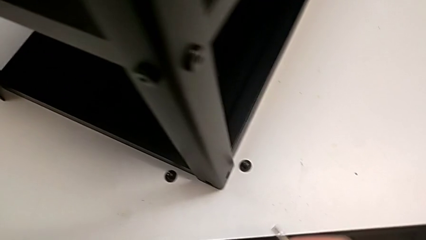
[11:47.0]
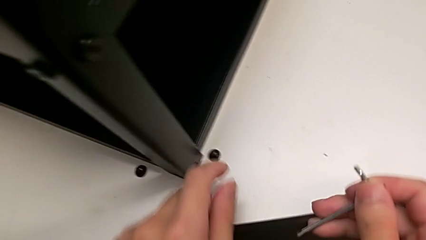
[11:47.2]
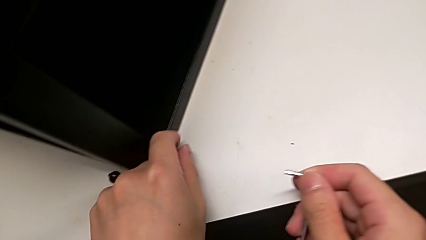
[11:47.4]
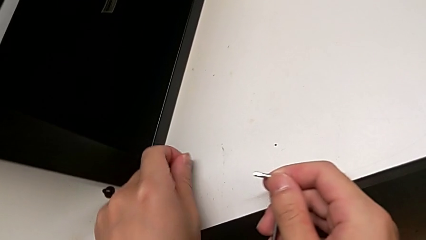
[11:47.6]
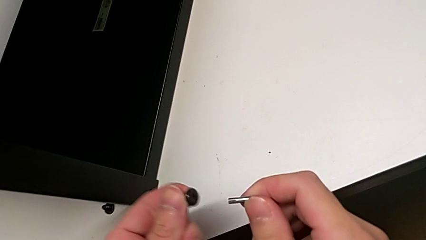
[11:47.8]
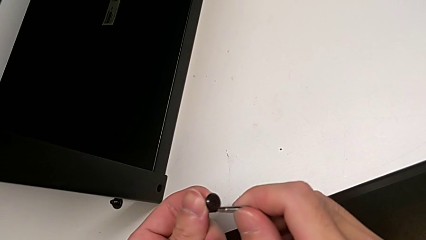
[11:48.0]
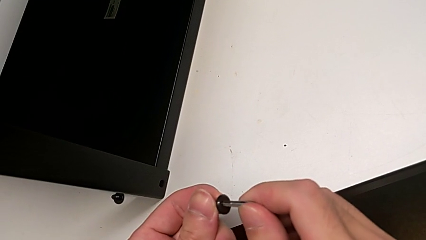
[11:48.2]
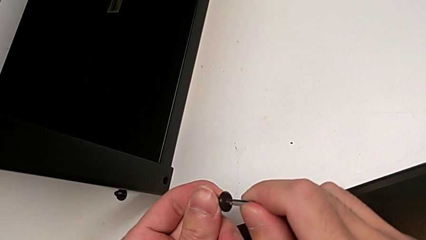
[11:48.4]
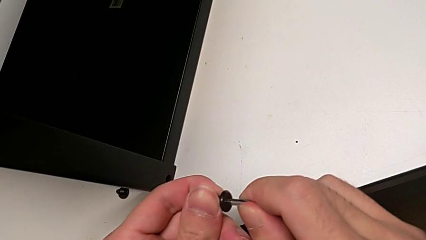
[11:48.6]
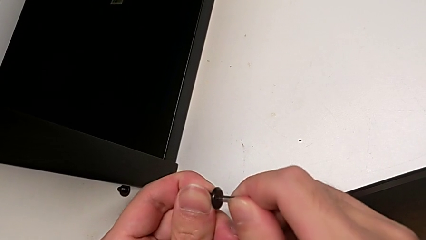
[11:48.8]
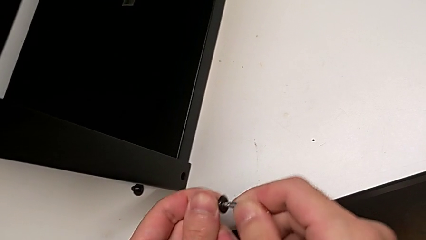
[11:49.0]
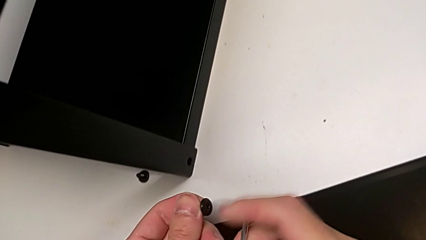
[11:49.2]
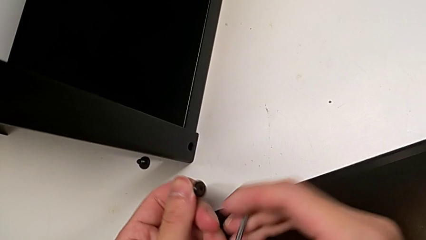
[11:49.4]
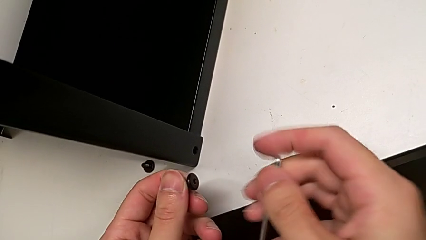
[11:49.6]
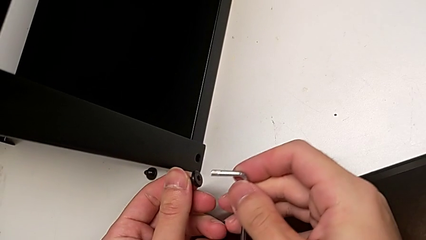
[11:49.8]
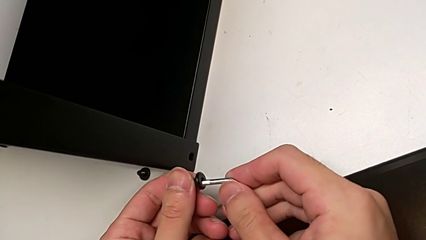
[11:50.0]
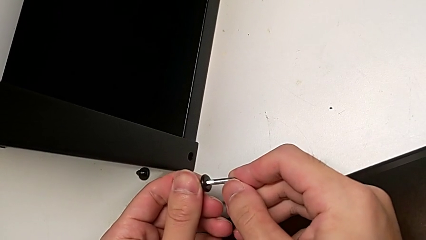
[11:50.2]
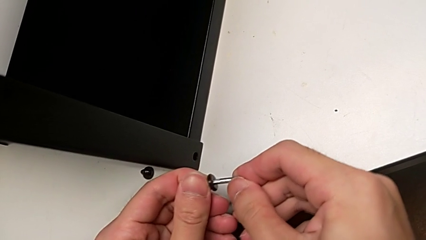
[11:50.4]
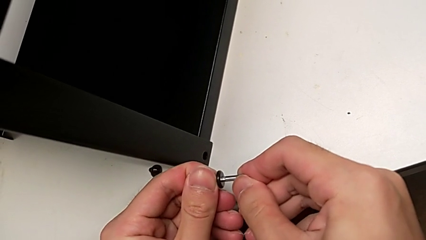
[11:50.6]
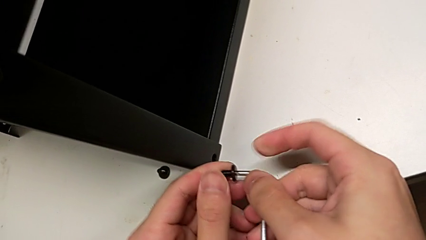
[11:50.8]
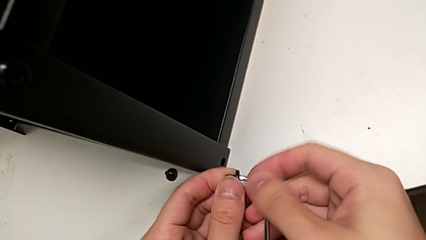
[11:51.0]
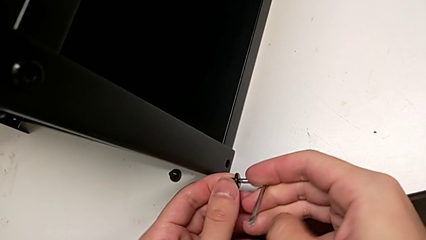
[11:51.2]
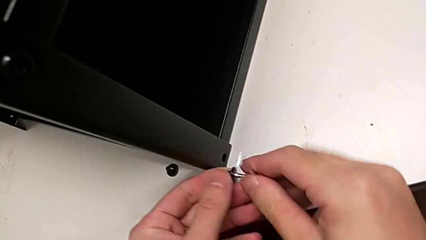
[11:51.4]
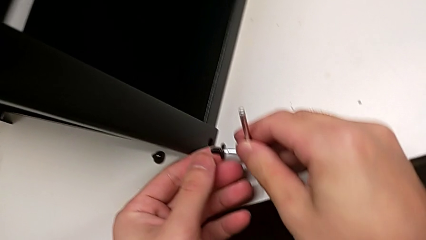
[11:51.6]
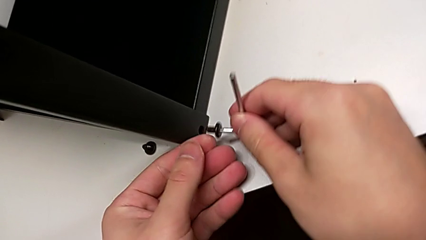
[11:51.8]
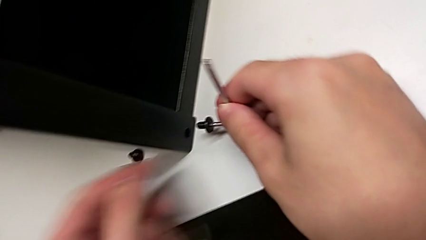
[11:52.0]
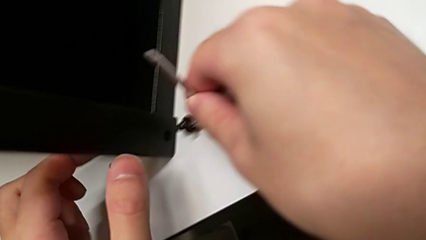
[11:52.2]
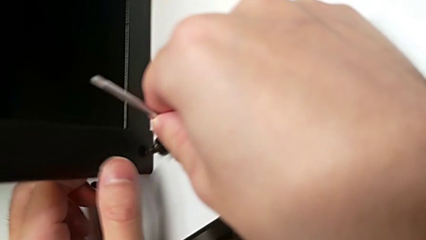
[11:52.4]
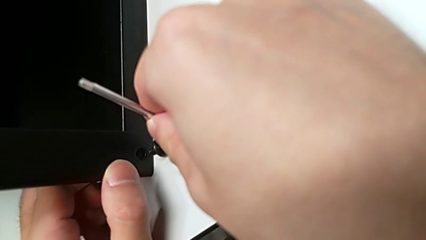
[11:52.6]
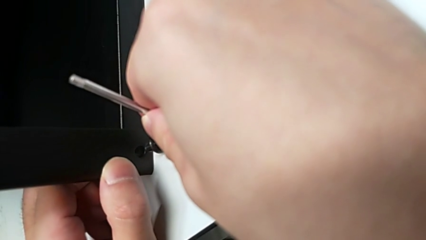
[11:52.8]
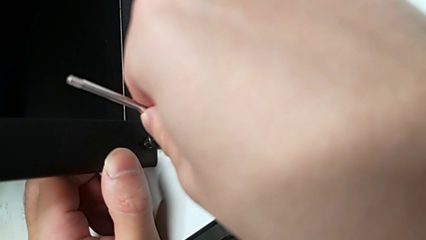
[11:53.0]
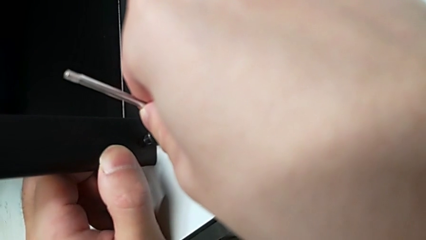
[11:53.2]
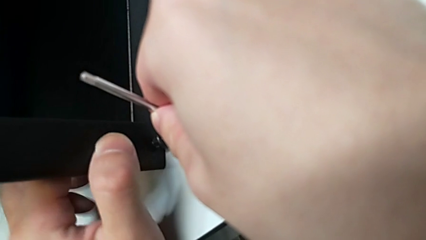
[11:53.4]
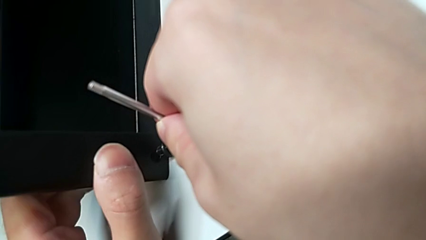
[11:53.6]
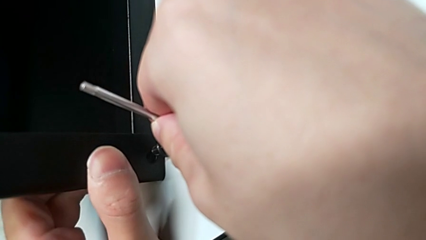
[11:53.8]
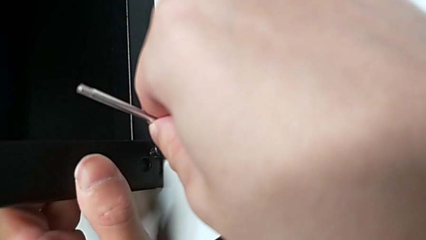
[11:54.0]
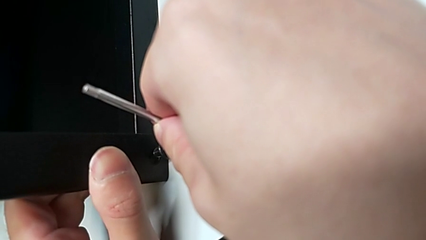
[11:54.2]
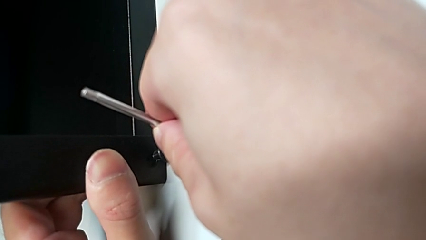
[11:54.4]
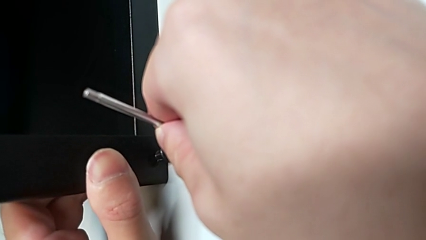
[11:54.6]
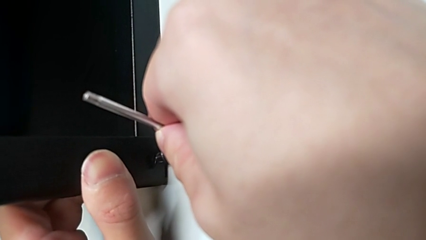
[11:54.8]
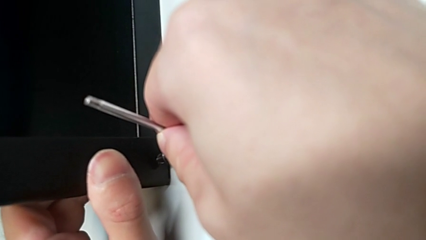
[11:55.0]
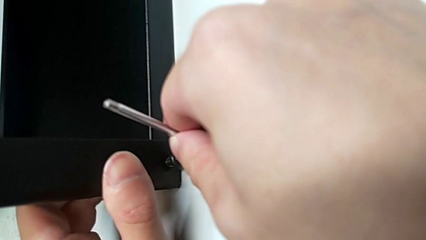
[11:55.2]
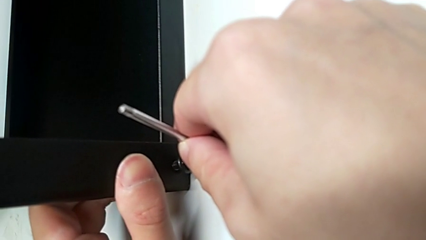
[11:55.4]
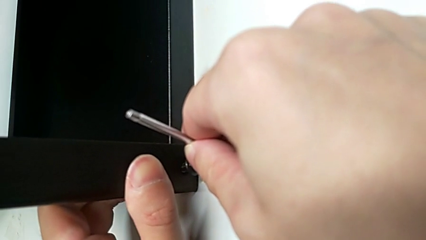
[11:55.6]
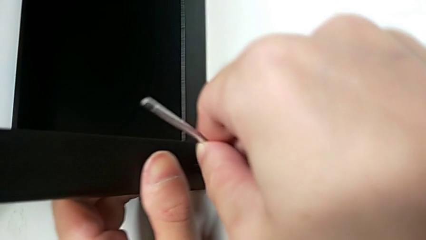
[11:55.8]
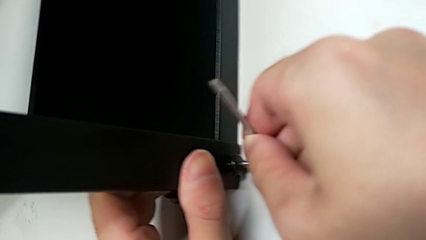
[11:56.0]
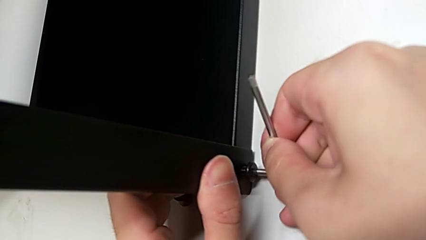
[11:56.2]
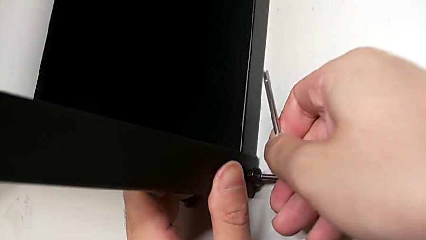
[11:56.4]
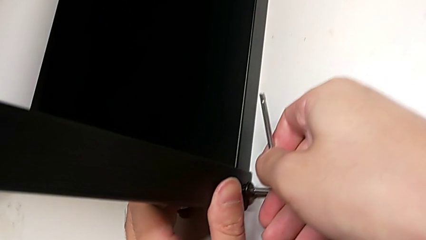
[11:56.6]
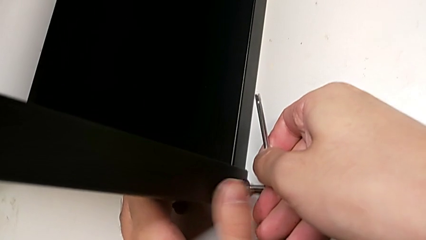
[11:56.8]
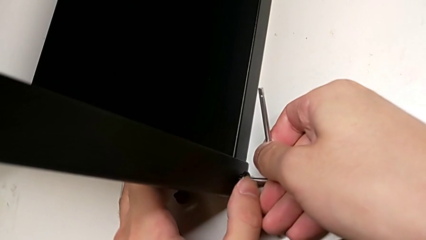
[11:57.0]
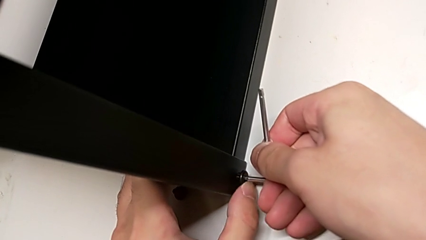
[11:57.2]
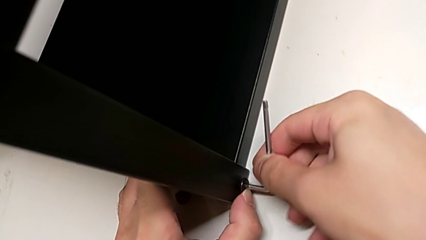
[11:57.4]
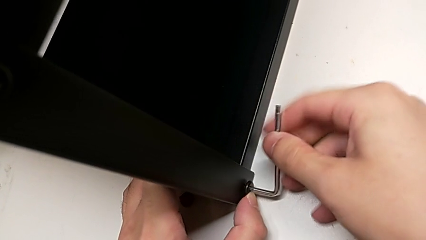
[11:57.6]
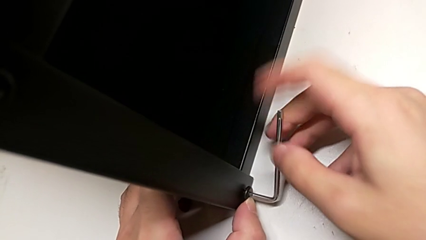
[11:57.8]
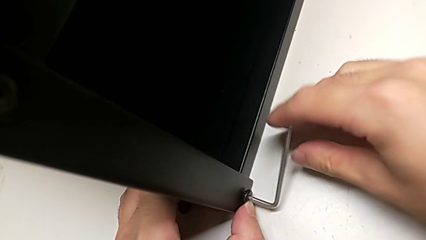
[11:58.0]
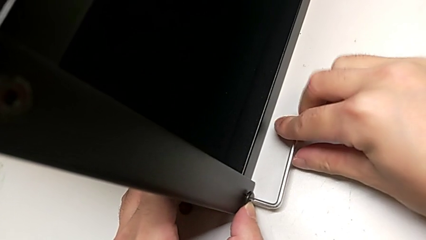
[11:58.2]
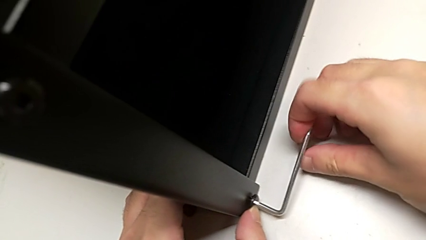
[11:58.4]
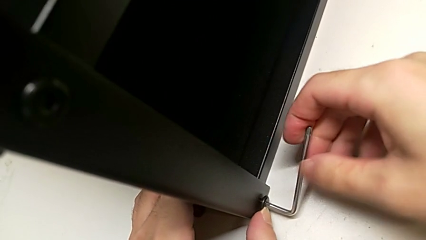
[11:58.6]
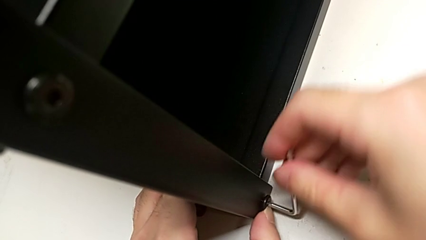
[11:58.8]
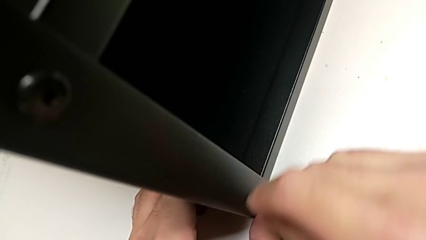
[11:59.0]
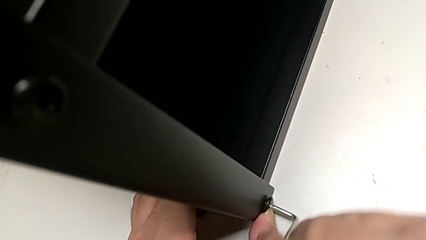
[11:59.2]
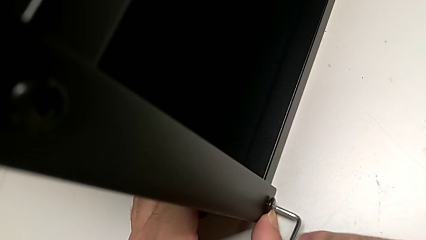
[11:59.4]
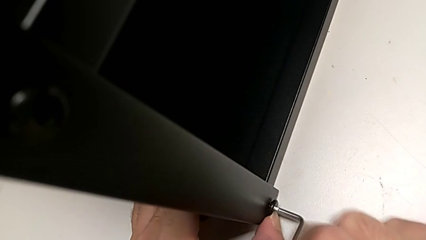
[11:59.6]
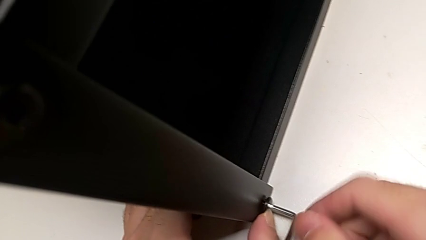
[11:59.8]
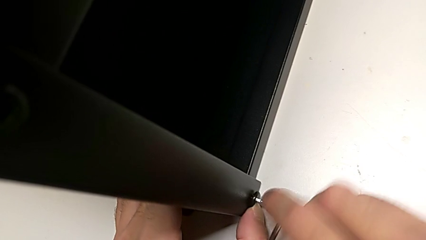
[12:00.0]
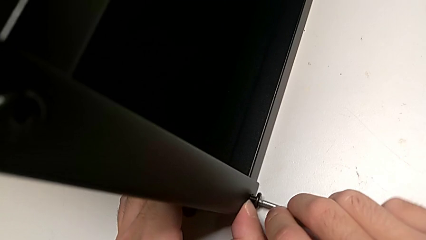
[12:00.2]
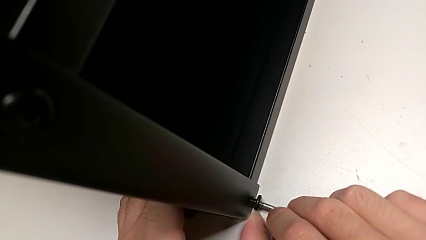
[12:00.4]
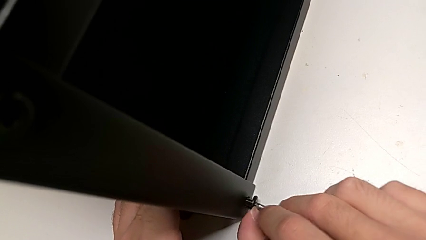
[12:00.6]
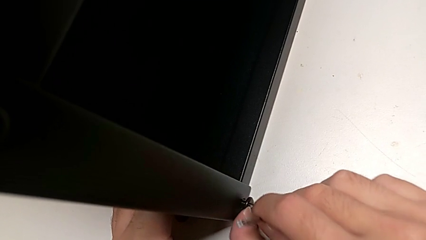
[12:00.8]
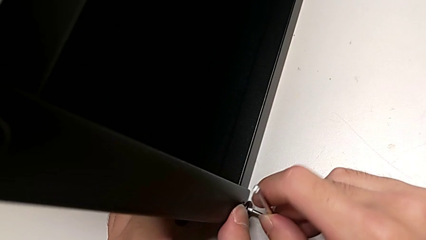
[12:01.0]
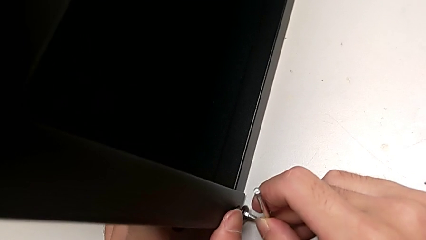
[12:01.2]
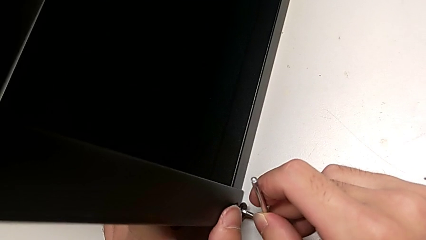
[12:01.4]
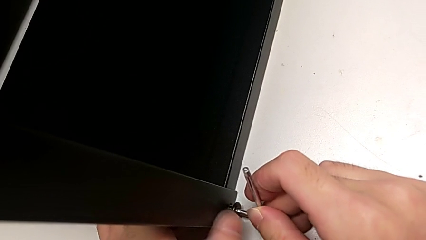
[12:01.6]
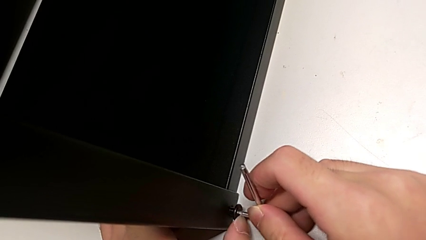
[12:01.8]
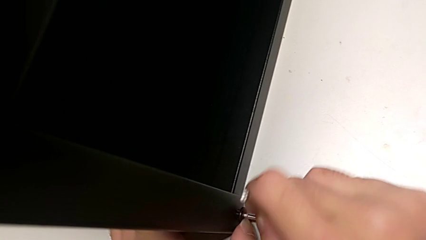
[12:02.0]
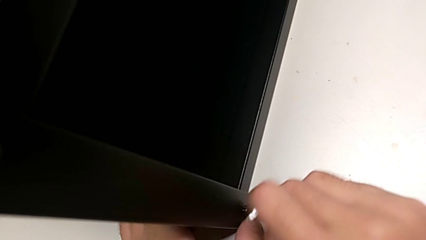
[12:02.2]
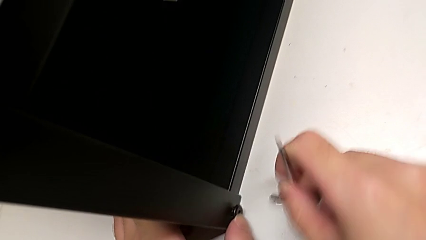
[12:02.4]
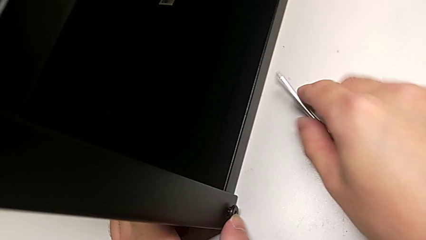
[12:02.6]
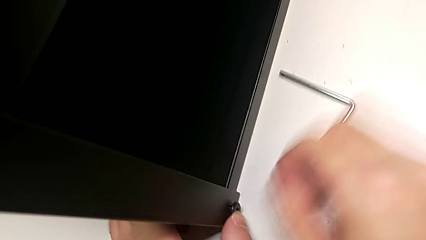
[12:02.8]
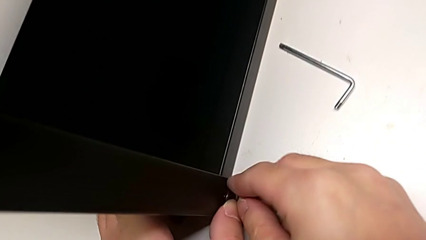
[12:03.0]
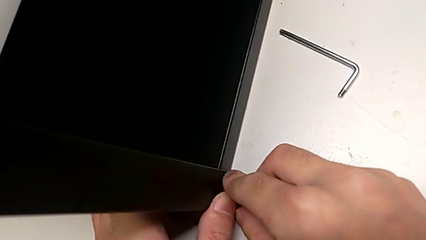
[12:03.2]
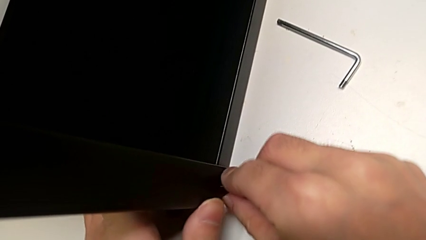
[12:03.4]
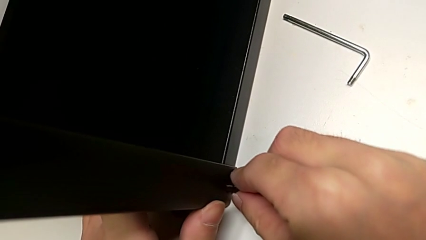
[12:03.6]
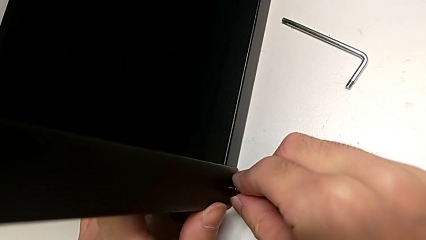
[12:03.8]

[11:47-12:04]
The camera wearer is screwing the top shelf into place. They insert the second Allen wrench, insert the second hex socket head, screw it and place the Allen wrench.
